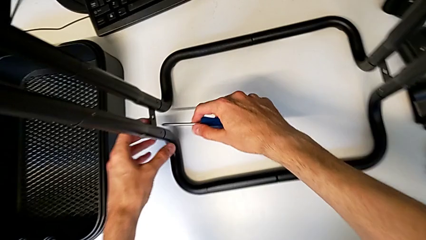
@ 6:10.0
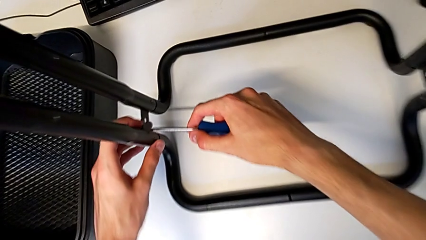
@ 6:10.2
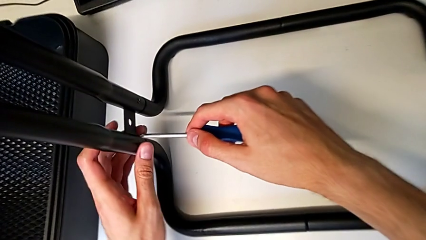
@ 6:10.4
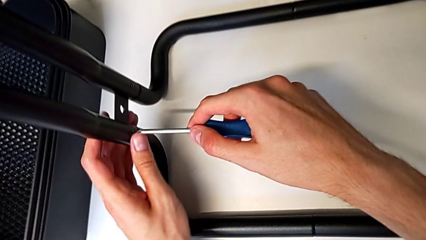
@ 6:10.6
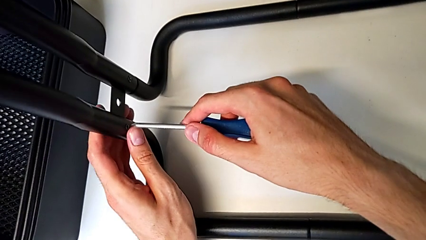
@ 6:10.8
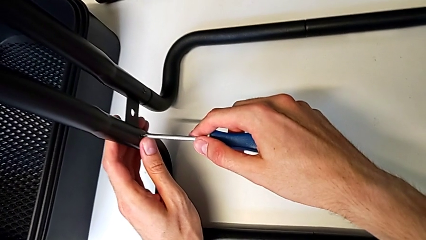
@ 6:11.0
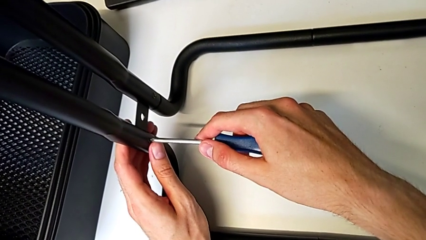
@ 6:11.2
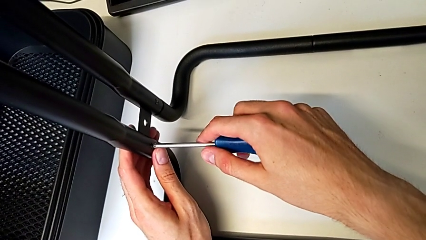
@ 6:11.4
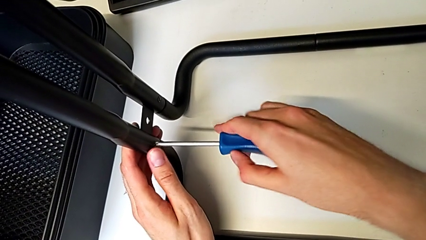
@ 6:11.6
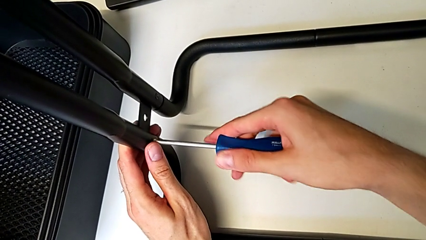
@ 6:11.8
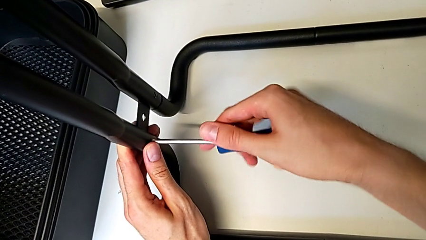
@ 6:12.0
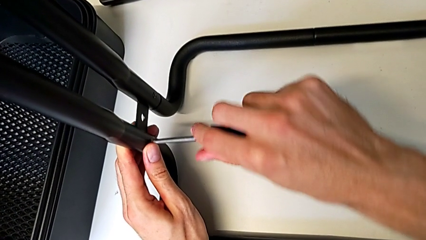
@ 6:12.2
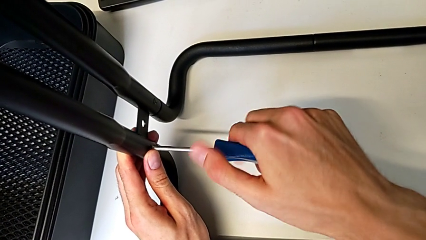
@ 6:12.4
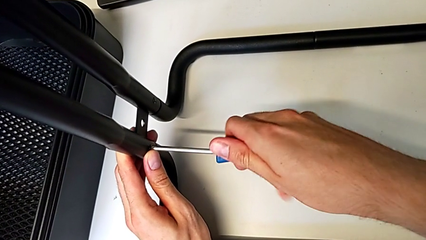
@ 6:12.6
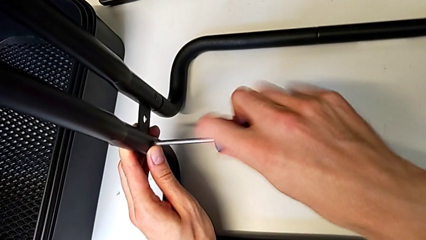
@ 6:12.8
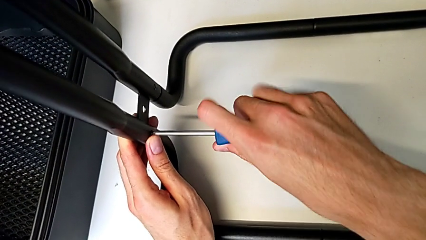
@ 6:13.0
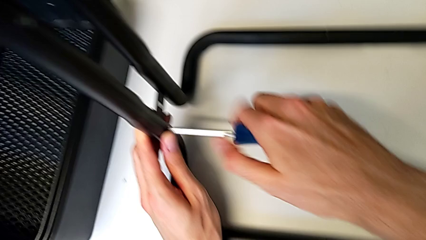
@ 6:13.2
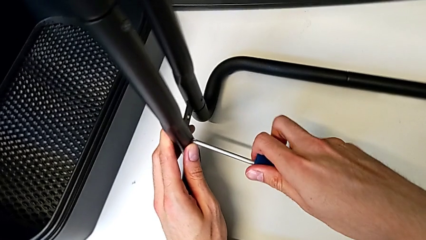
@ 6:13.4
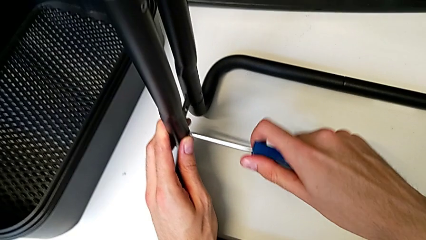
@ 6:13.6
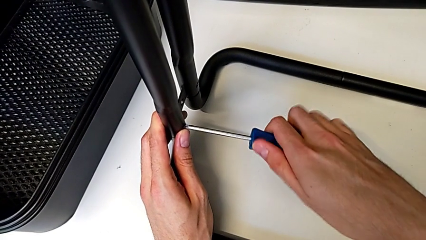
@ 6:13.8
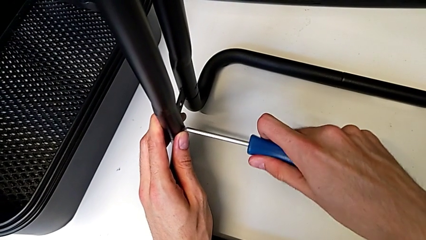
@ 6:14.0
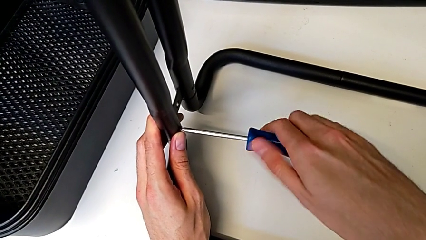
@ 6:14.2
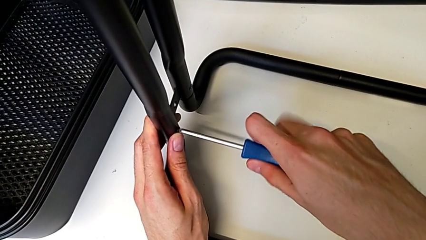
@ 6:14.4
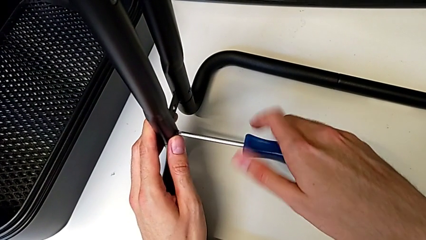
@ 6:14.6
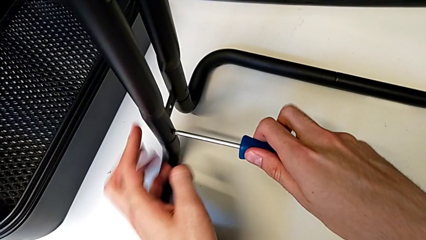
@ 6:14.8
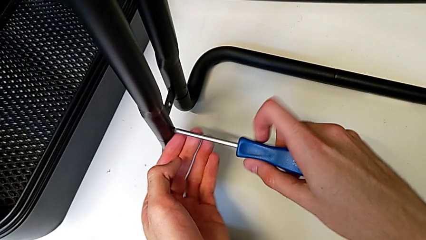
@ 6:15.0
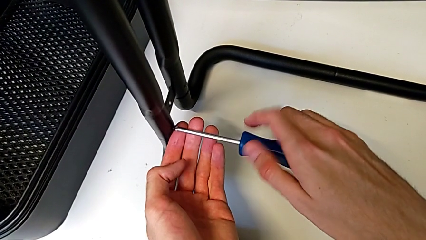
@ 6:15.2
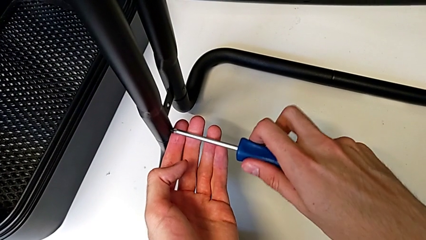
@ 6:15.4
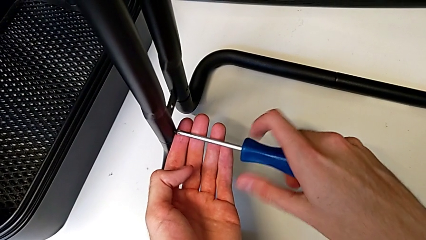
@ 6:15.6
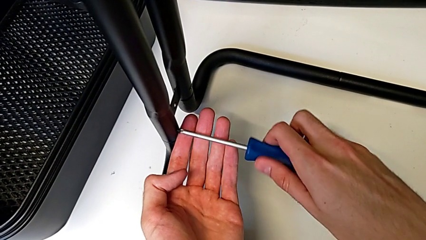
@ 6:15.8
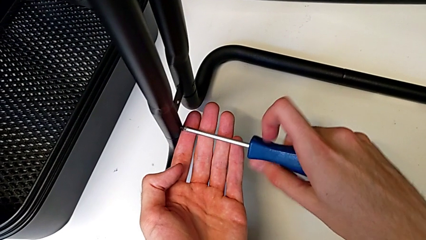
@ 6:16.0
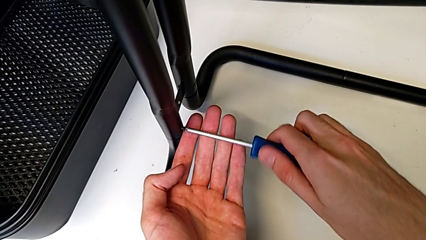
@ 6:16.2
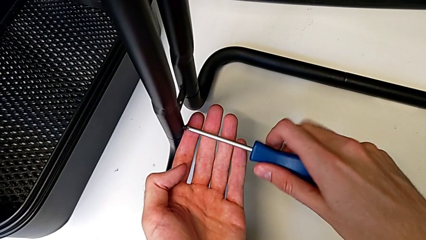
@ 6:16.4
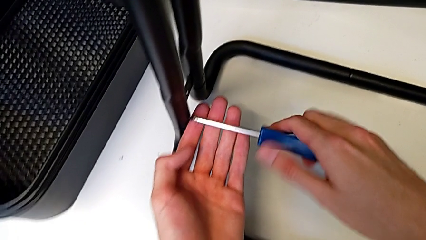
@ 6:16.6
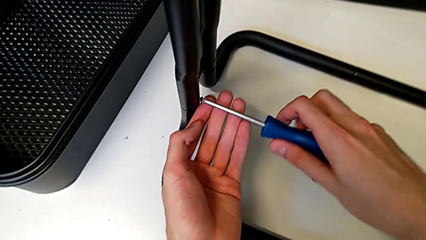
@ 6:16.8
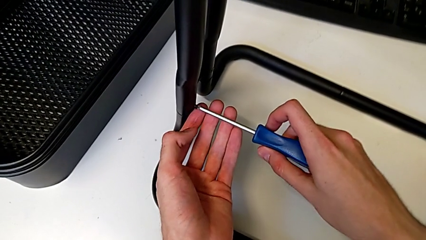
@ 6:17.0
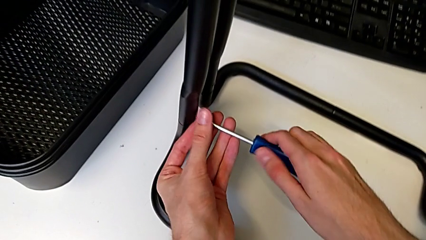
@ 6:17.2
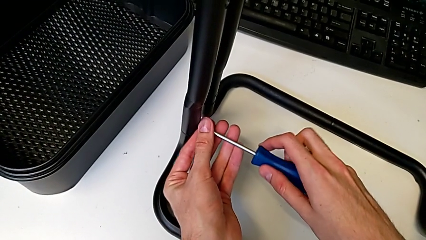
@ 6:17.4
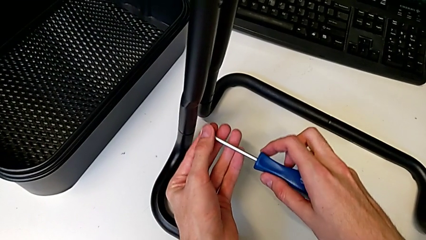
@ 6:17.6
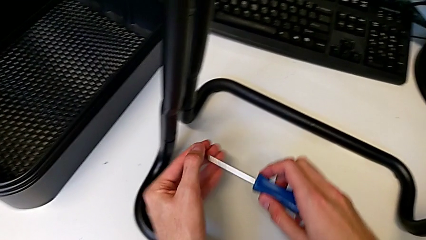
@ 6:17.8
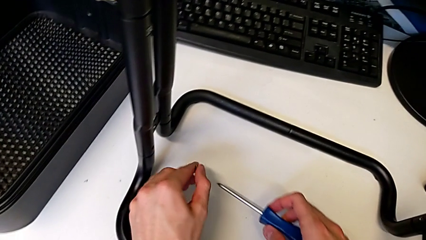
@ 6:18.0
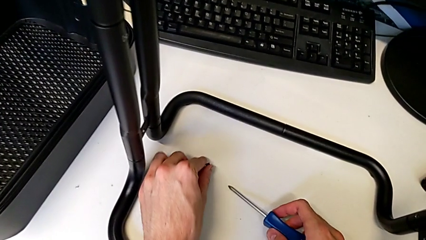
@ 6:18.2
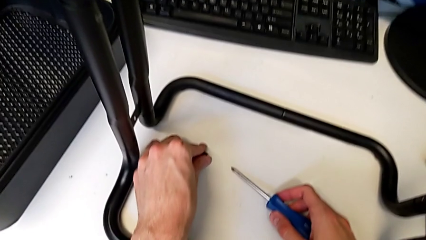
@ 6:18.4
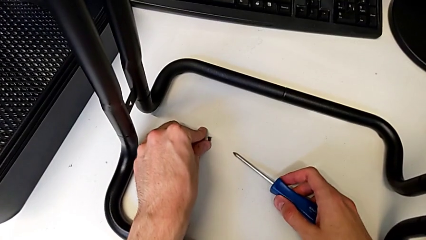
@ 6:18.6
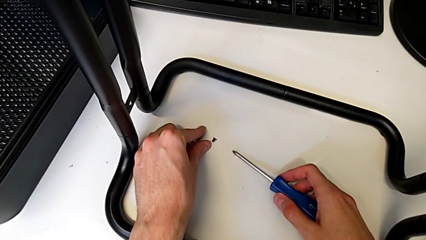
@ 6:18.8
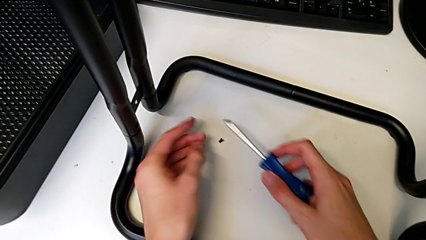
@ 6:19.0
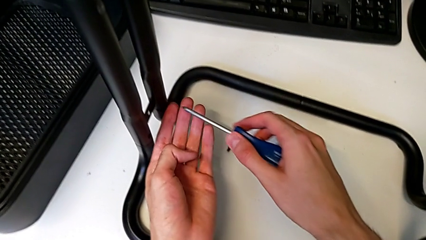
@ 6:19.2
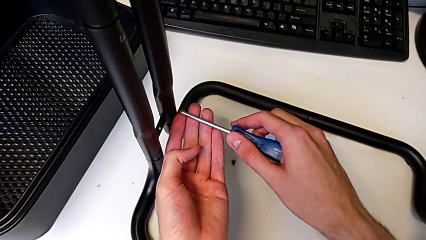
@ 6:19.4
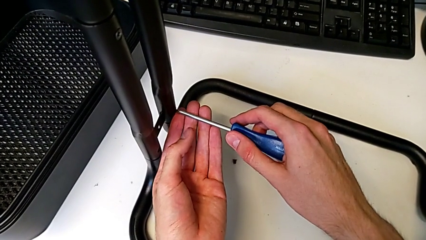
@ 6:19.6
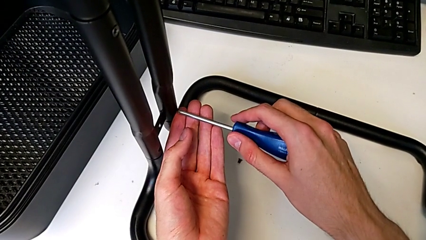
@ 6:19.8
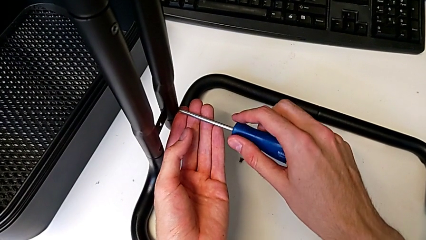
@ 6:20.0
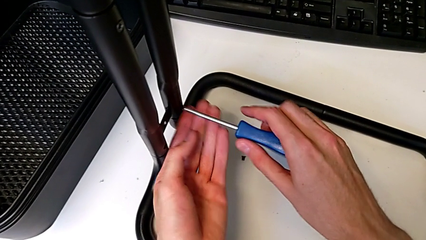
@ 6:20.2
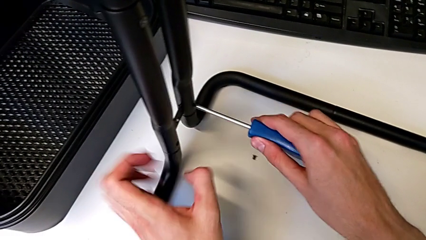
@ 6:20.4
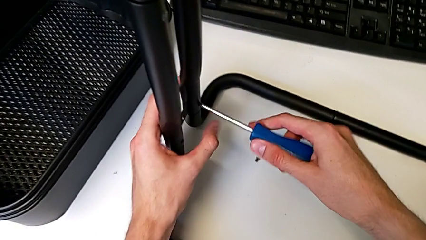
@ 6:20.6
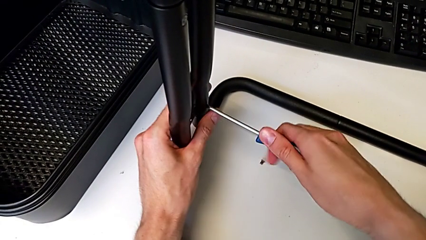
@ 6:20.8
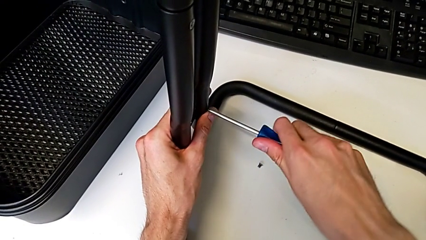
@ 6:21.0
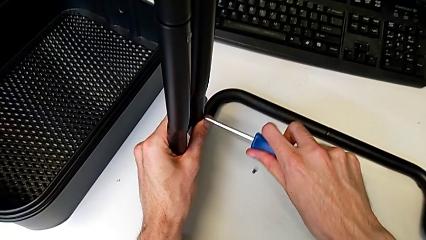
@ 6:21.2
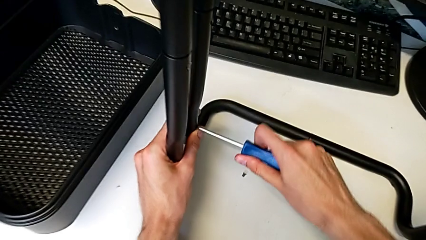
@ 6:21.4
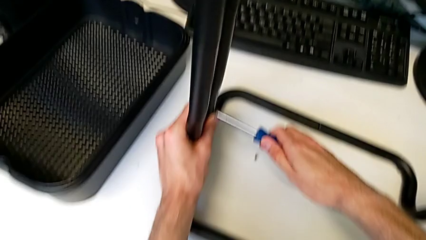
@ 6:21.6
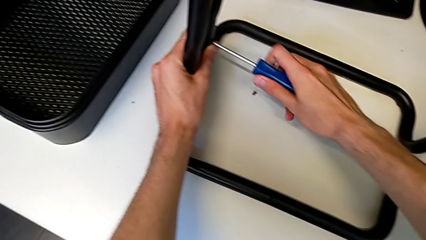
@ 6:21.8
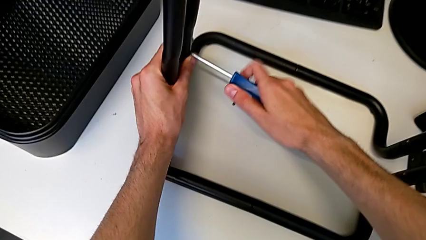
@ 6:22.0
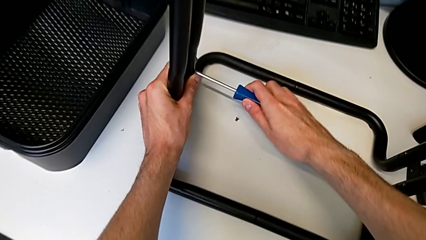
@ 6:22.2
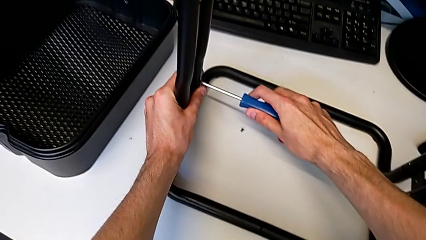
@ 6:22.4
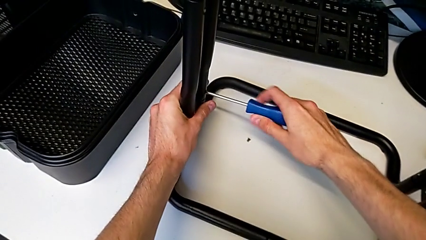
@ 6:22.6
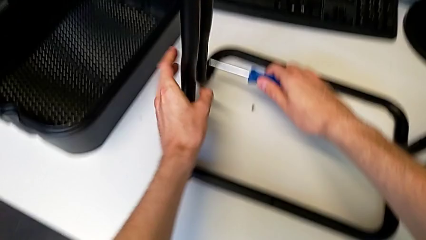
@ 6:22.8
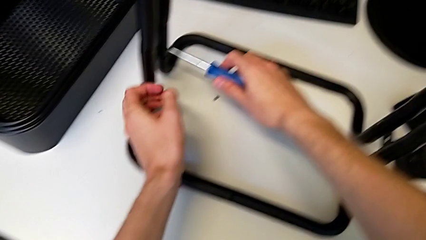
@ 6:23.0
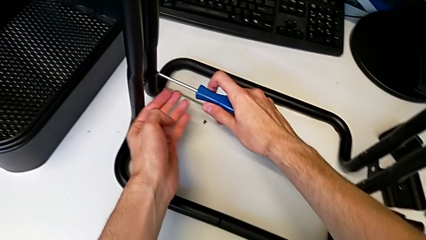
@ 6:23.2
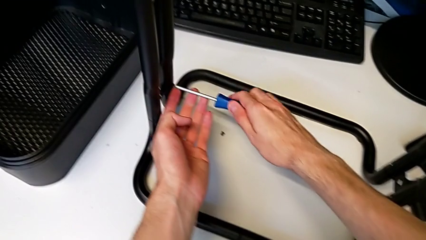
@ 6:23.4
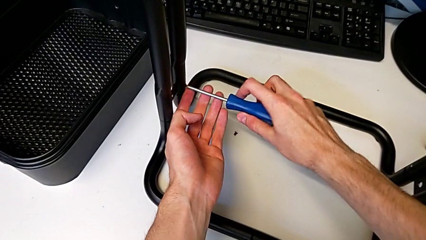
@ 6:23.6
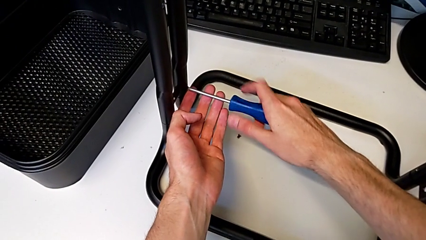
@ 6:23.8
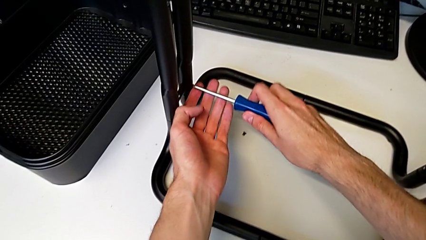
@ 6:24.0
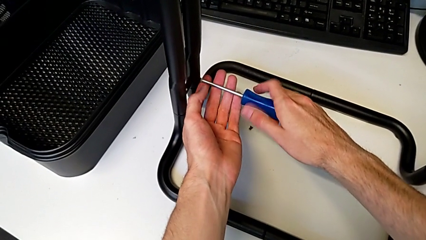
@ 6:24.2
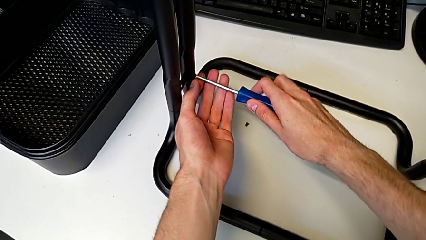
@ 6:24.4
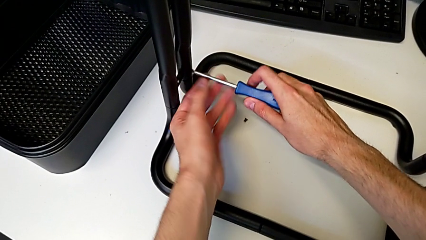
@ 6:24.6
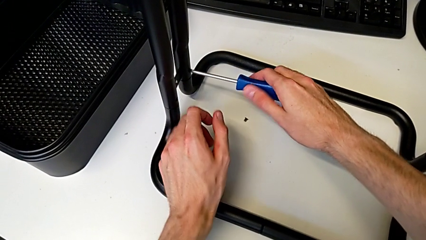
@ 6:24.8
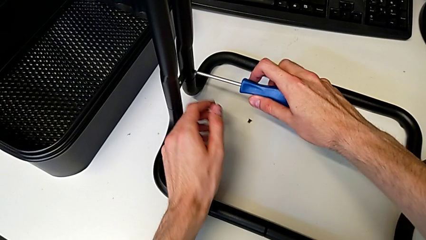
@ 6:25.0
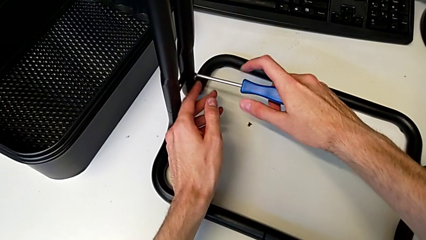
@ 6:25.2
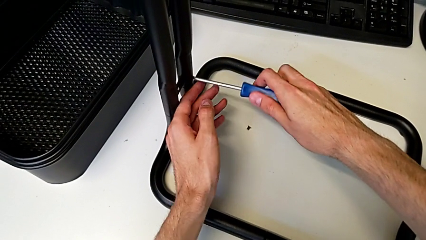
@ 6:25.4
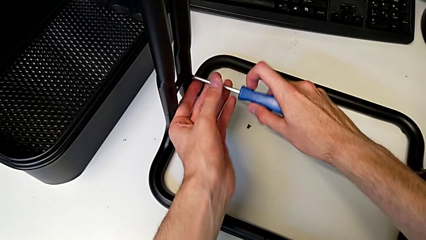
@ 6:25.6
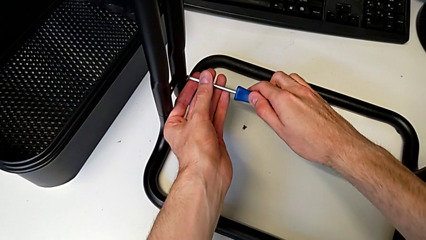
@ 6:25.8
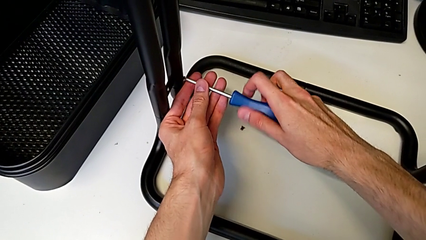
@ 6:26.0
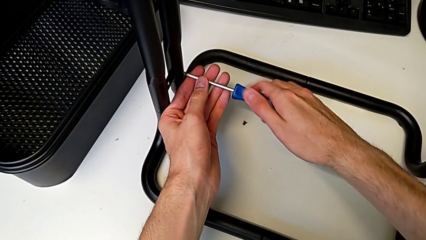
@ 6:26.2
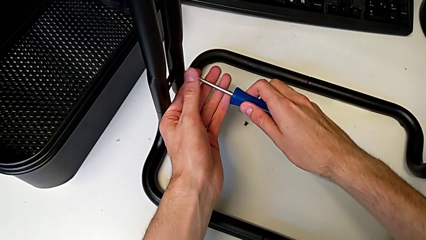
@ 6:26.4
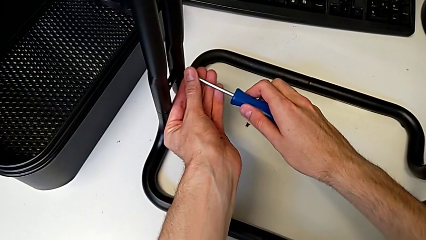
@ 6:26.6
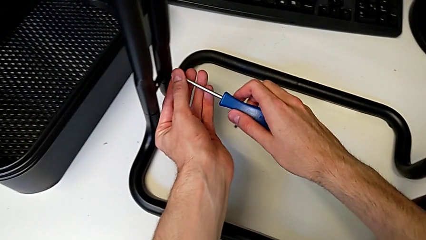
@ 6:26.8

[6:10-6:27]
The camera wearer is disassembling the base. They insert the screwdriver, unscrew the screw, disassemble it, place it, insert the screwdriver, unscrew the screw and disassemble it.
